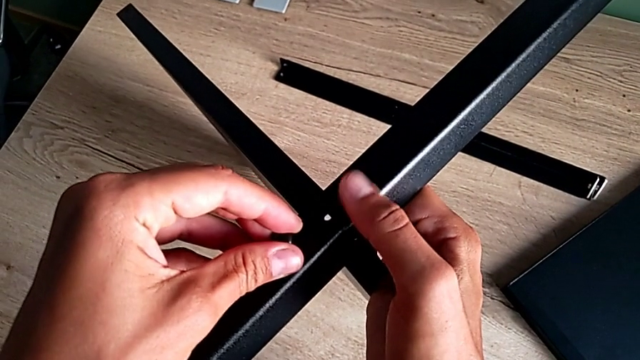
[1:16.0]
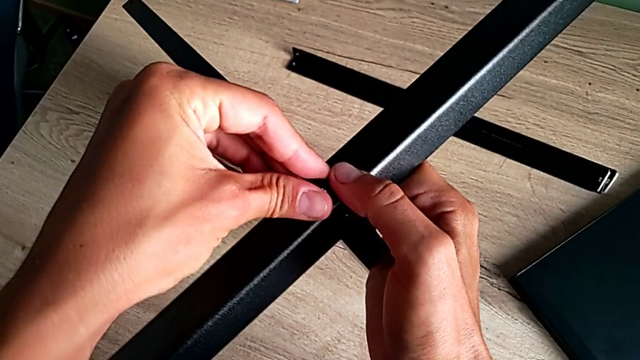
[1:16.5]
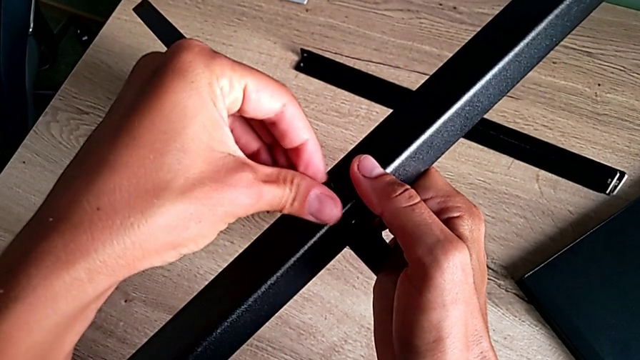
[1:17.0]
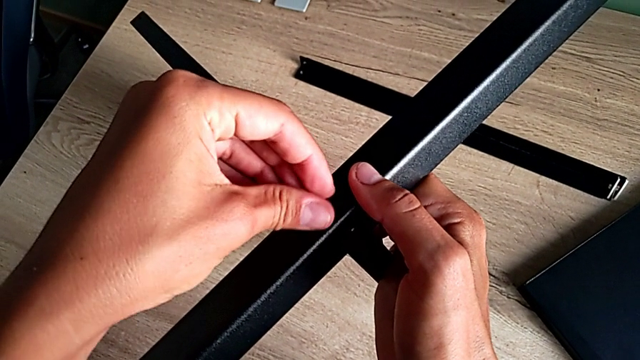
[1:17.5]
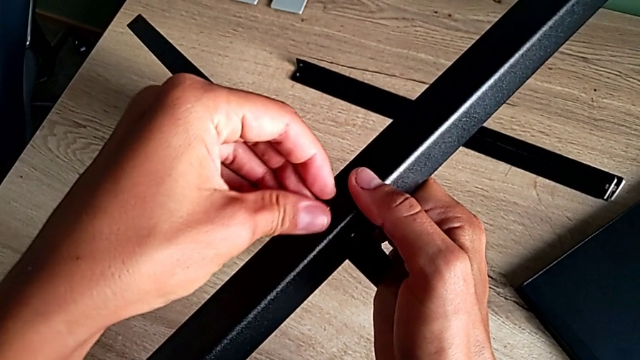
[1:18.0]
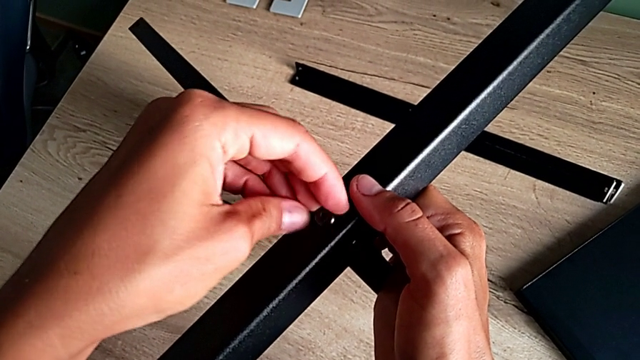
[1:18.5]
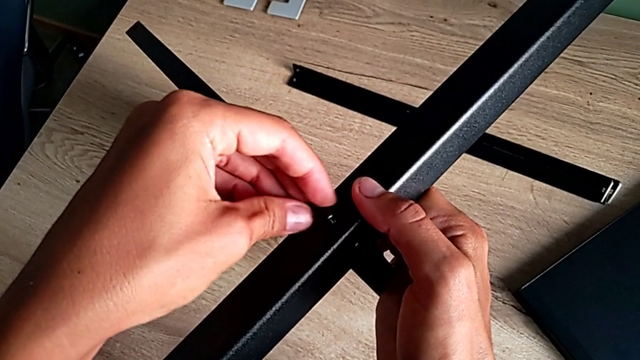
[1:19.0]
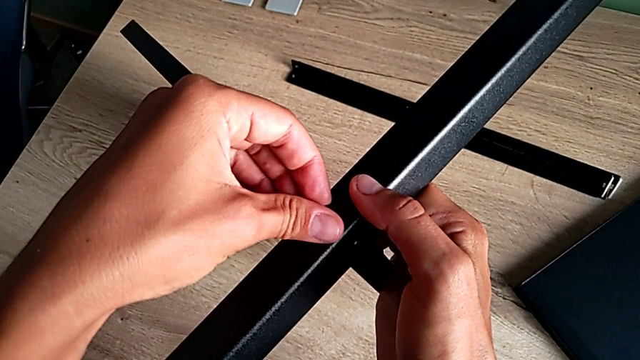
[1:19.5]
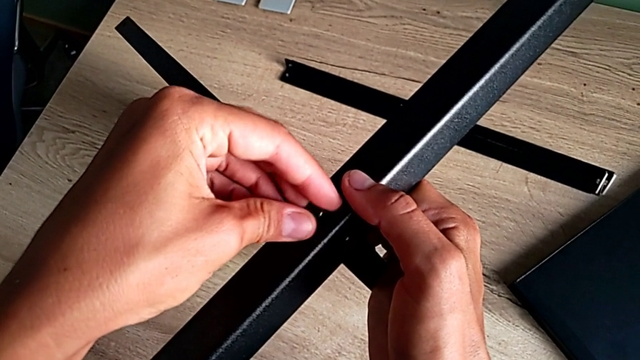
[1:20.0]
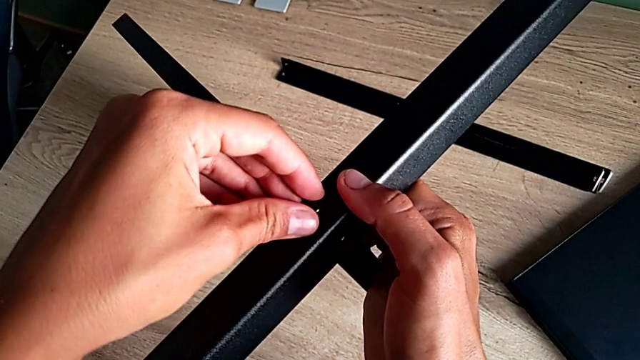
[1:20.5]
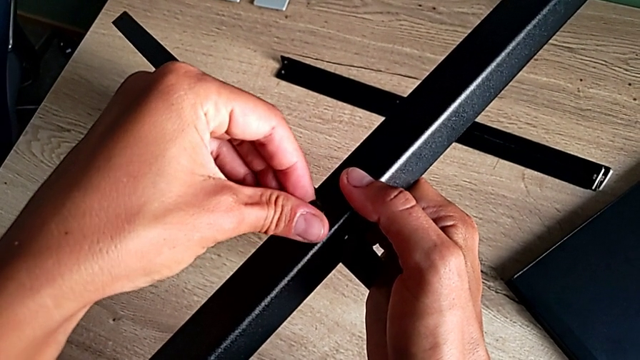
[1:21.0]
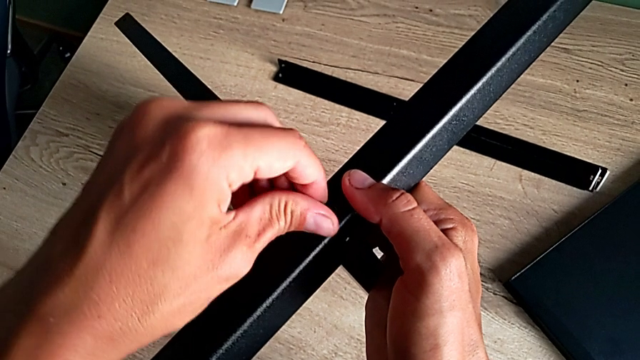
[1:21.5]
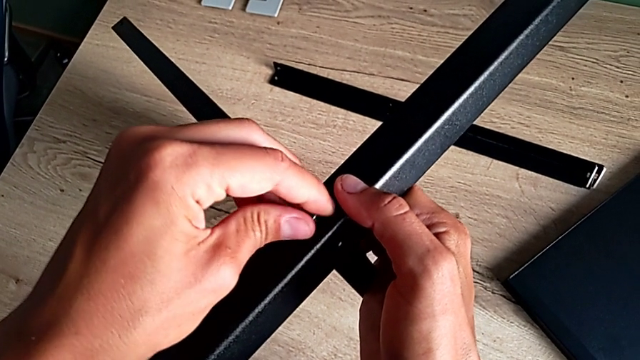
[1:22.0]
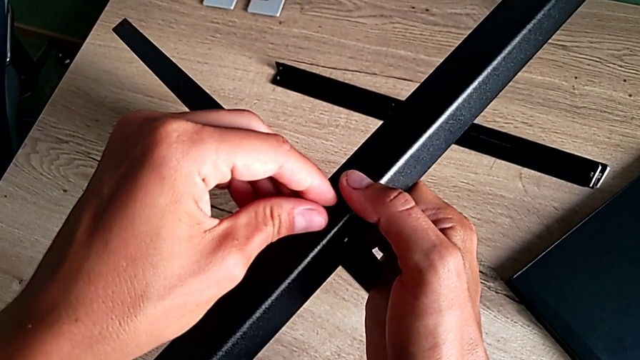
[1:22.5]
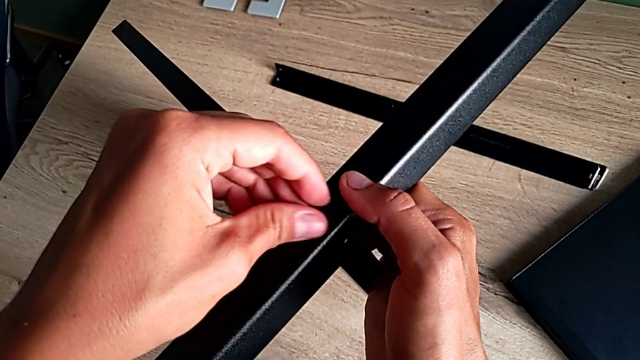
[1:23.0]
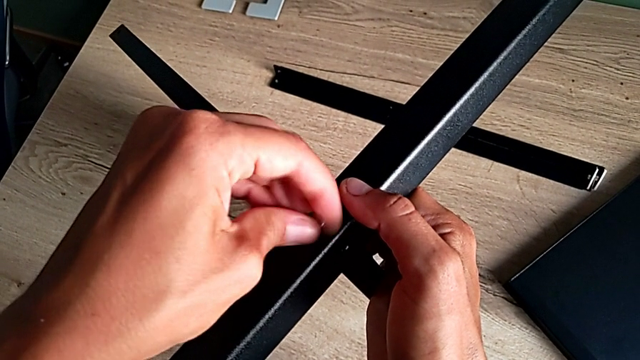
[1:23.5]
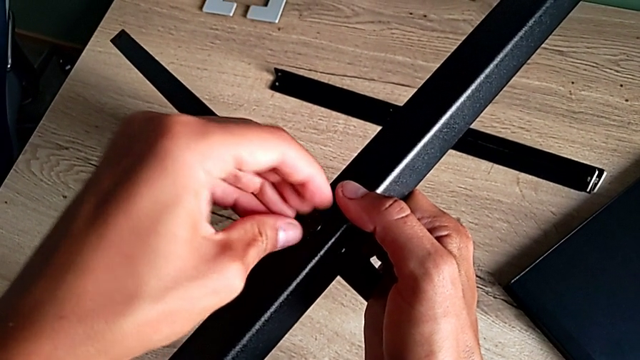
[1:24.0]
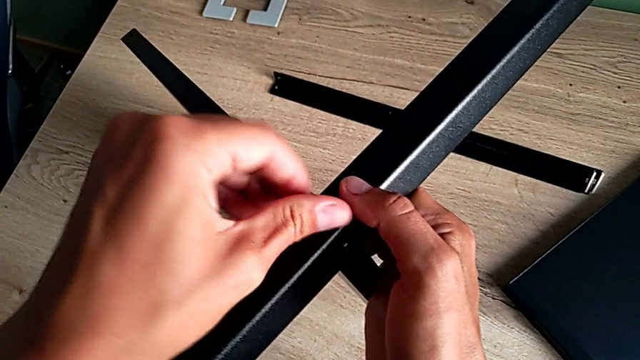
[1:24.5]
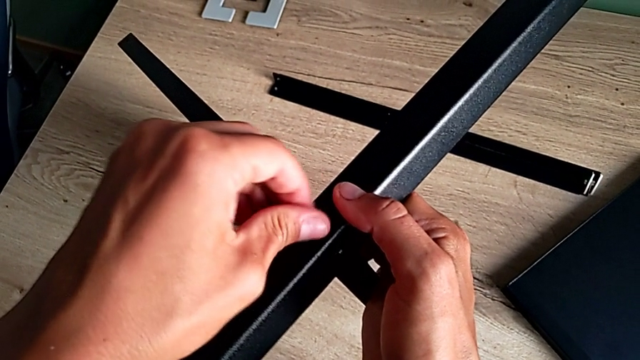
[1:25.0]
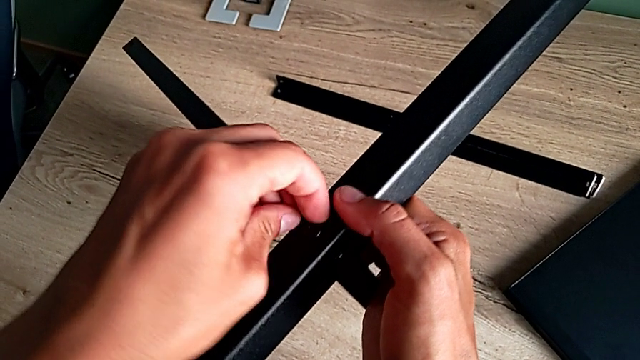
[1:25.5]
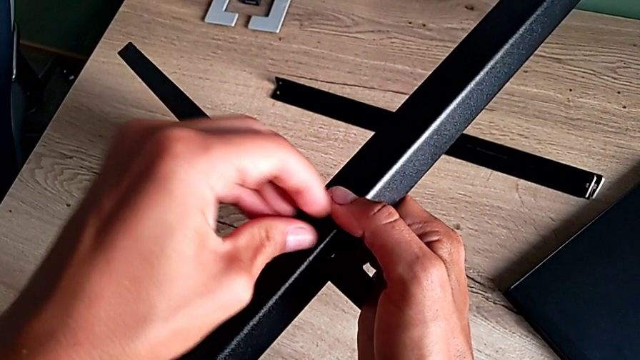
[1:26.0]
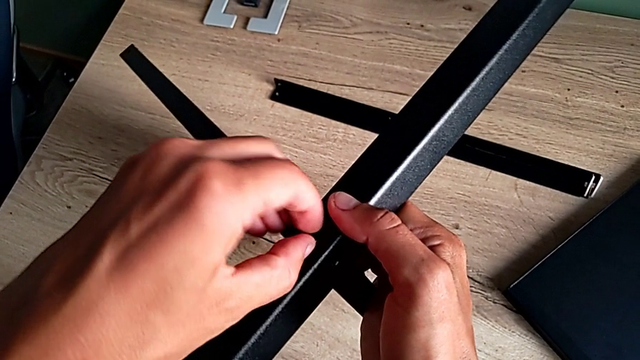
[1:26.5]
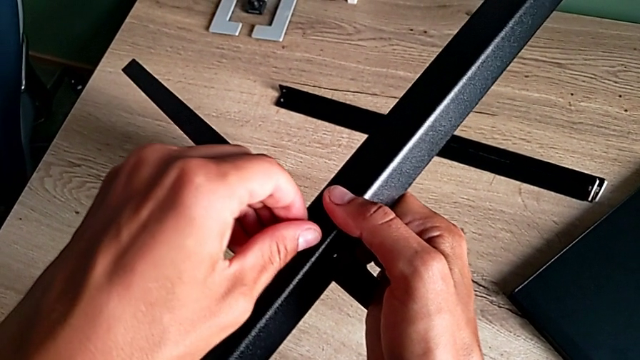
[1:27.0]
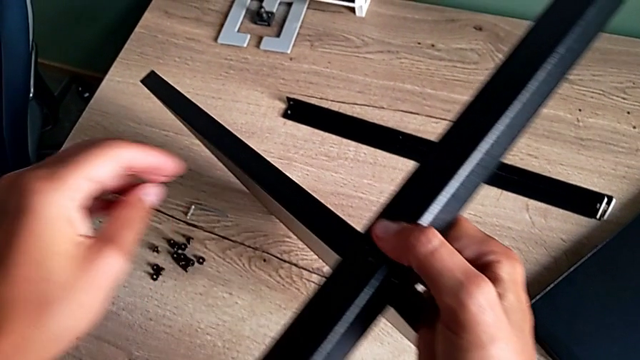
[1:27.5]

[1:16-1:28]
The camera wearer is aligning the first shelf with the leg before assembling it. They insert the second hex socket head and screw it.

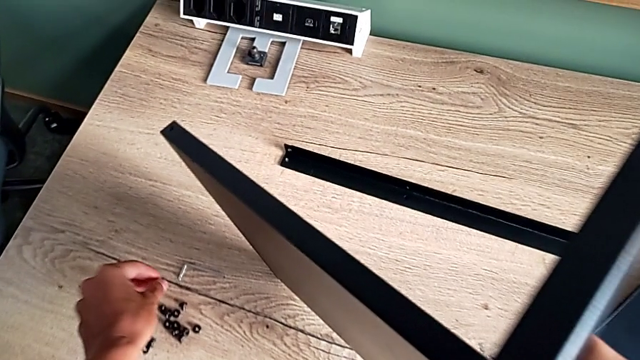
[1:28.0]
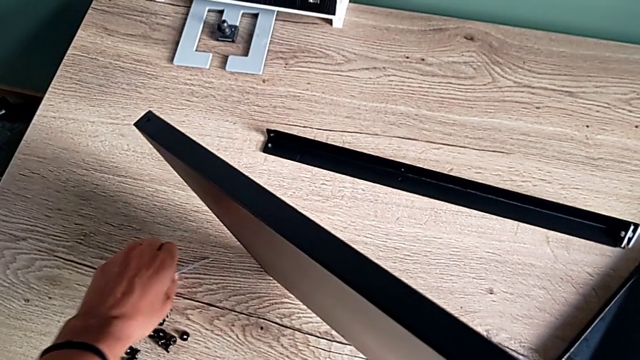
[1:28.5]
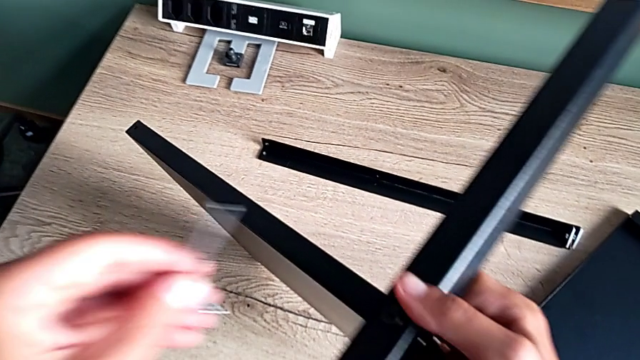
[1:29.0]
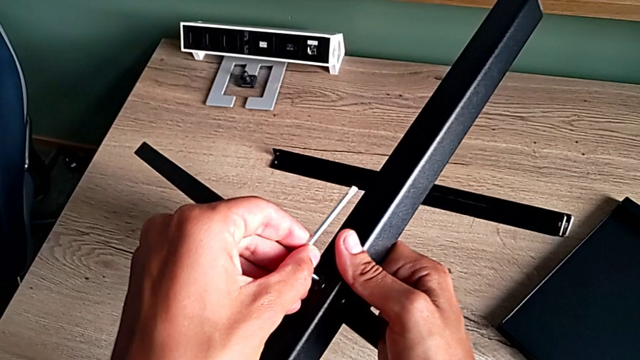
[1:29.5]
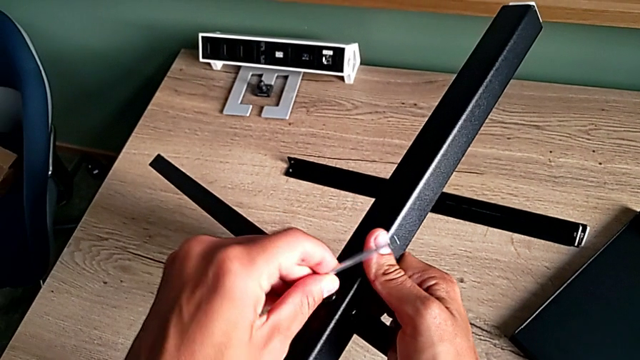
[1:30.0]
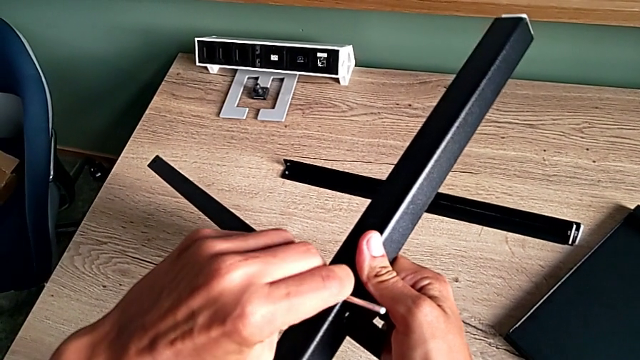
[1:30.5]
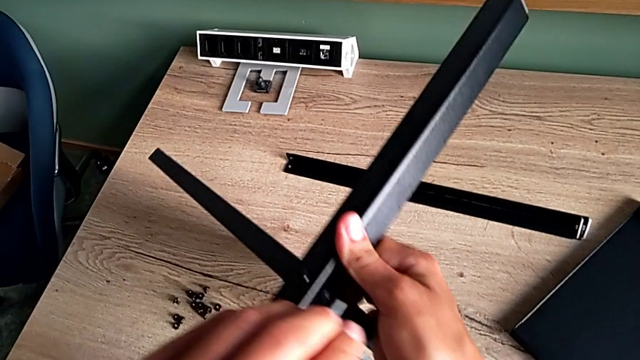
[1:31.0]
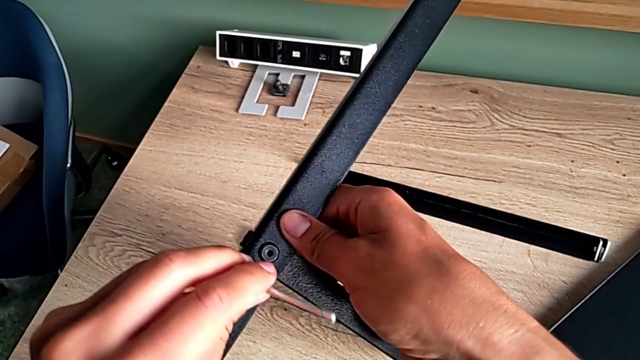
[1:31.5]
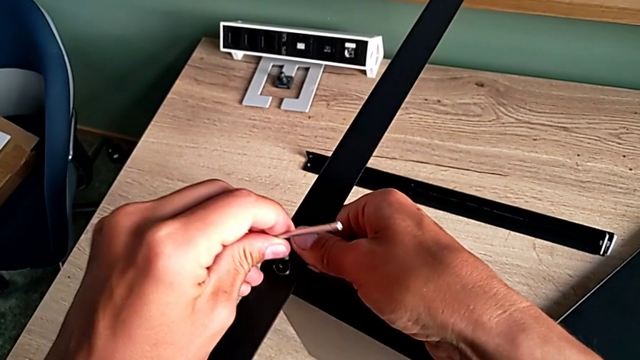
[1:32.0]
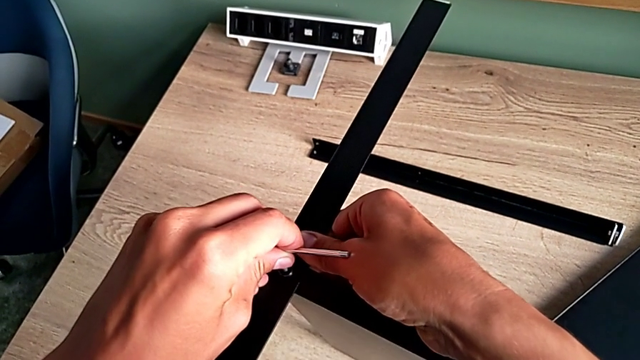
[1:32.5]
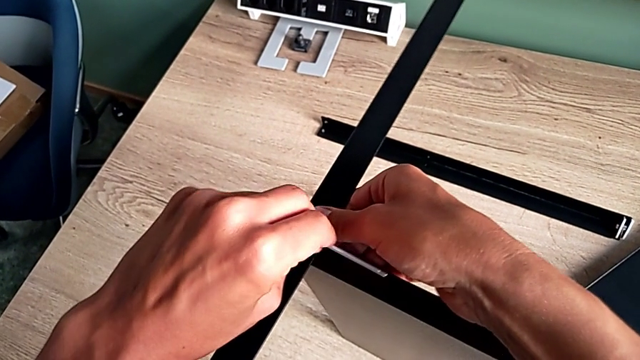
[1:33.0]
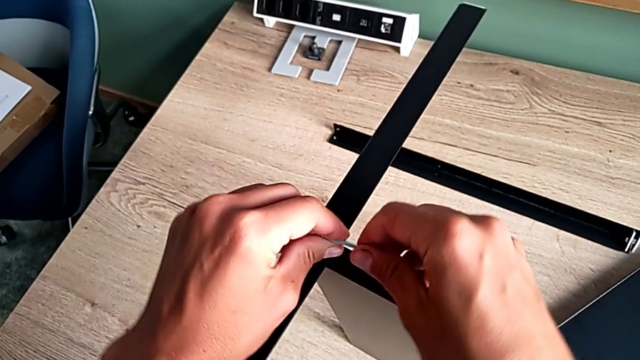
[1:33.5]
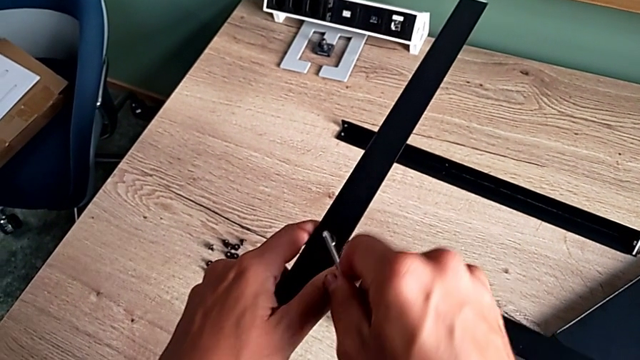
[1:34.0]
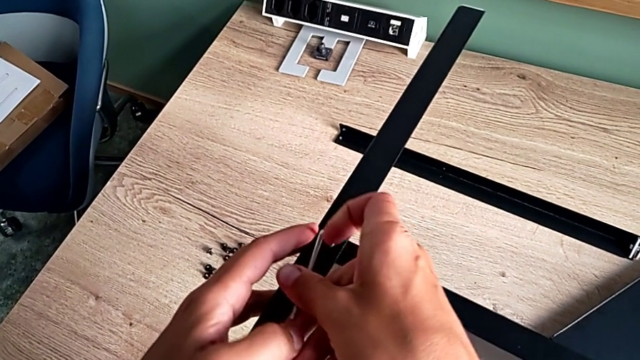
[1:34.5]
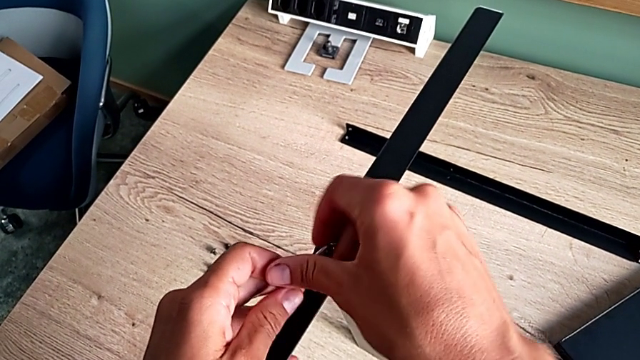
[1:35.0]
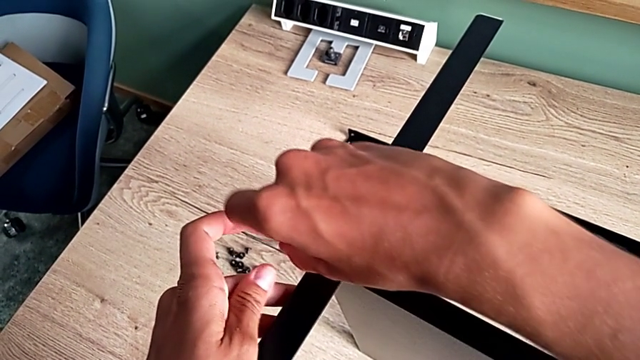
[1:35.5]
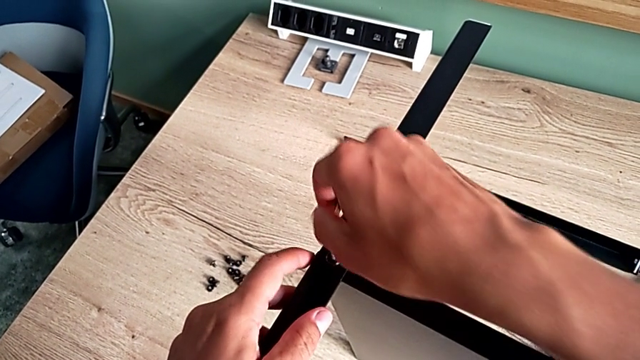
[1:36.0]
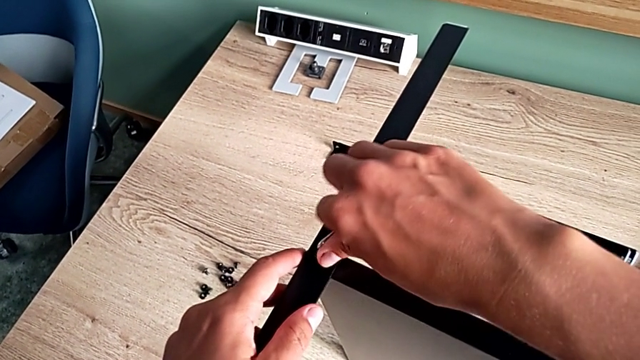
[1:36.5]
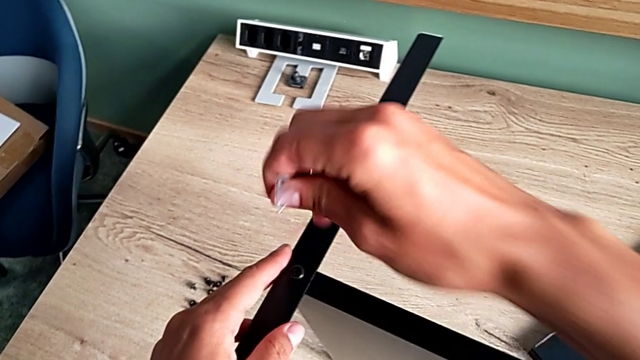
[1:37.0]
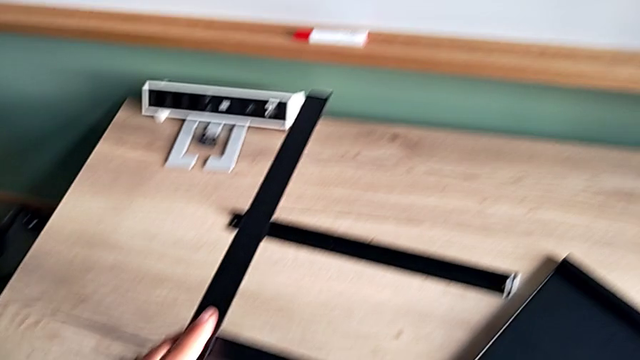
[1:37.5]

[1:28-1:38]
The camera wearer is aligning the first shelf with the leg before assembling it. They grab the Allen wrench, screw the hex socket head, rotate the Allen wrench and withdraw the Allen wrench.
